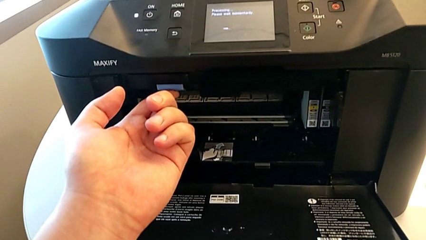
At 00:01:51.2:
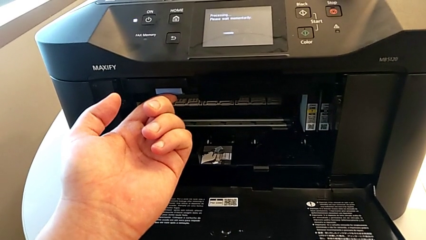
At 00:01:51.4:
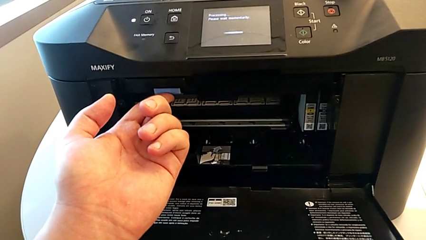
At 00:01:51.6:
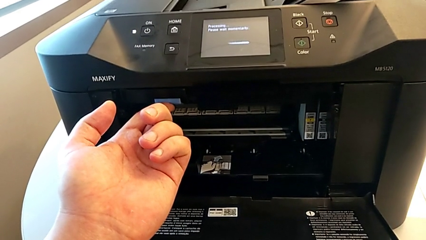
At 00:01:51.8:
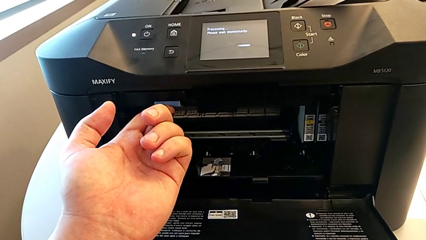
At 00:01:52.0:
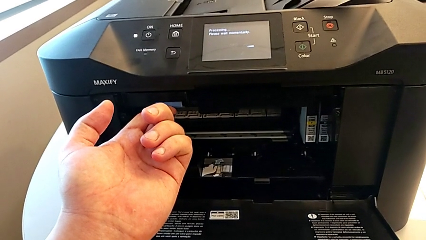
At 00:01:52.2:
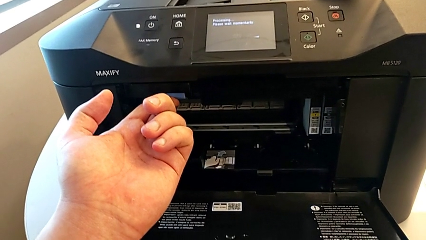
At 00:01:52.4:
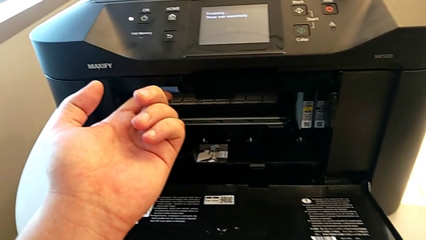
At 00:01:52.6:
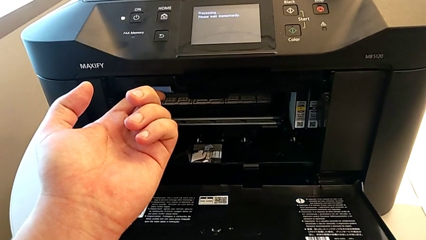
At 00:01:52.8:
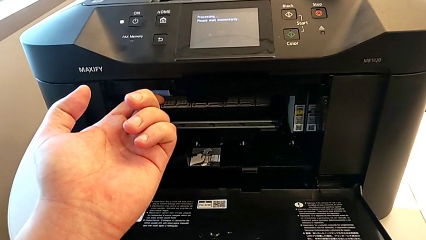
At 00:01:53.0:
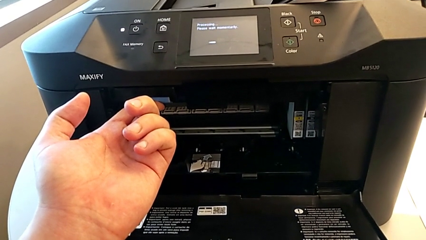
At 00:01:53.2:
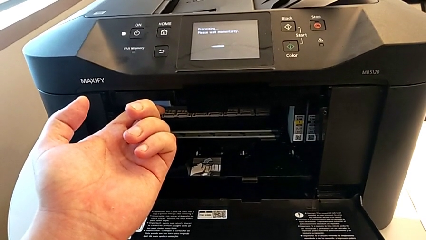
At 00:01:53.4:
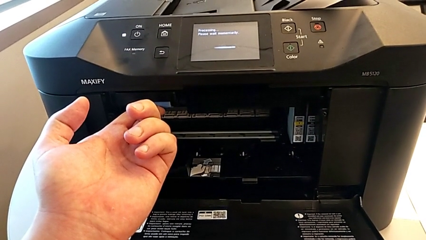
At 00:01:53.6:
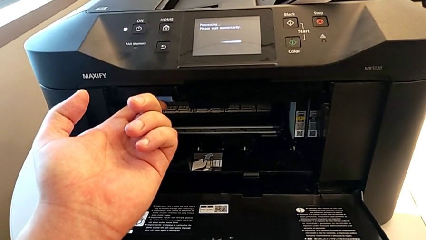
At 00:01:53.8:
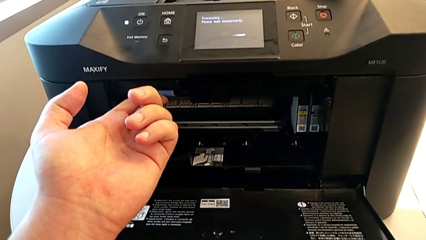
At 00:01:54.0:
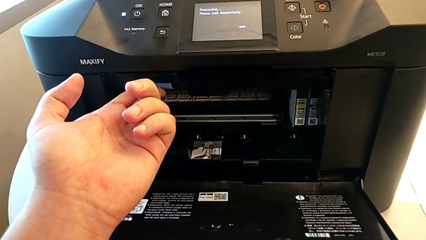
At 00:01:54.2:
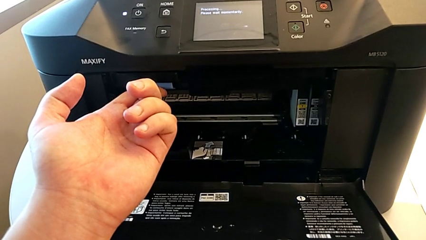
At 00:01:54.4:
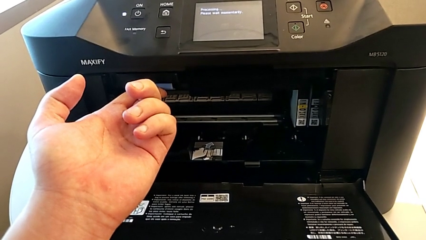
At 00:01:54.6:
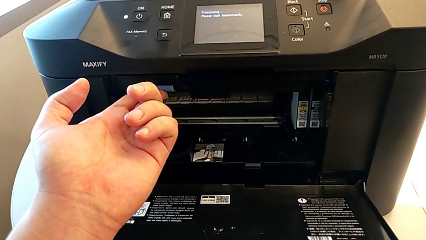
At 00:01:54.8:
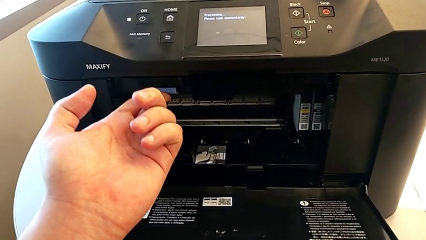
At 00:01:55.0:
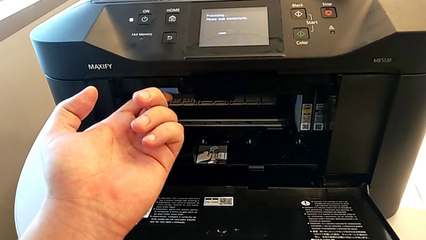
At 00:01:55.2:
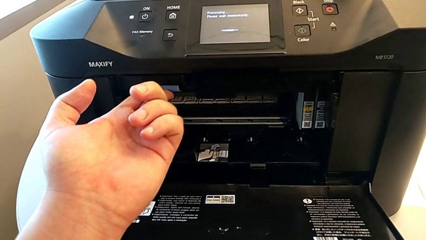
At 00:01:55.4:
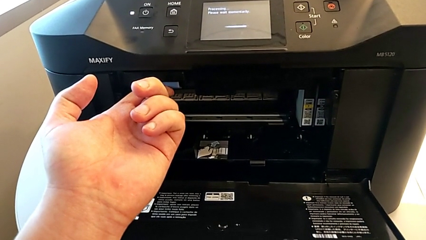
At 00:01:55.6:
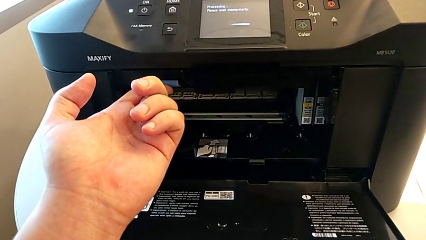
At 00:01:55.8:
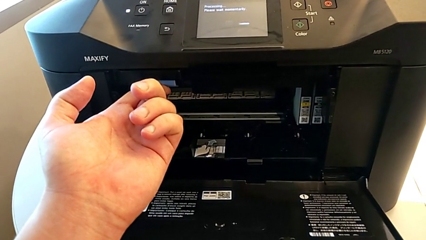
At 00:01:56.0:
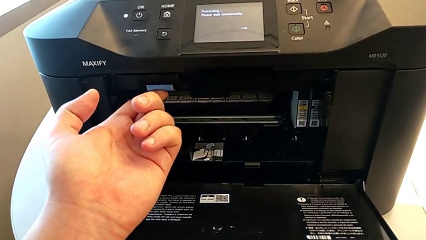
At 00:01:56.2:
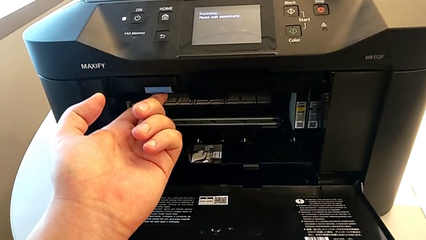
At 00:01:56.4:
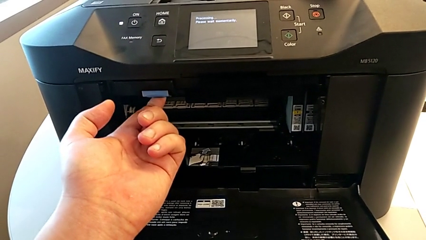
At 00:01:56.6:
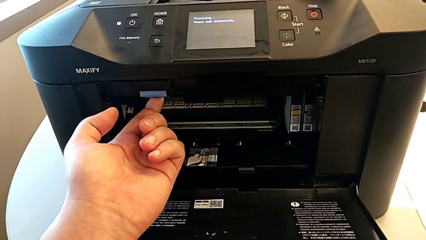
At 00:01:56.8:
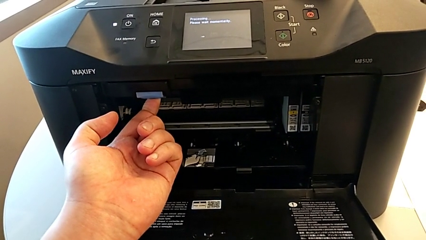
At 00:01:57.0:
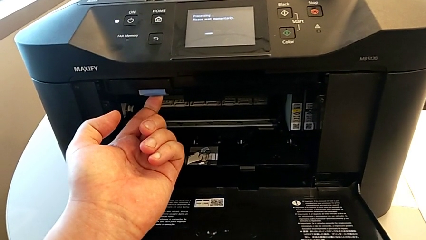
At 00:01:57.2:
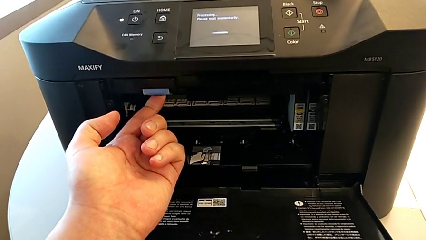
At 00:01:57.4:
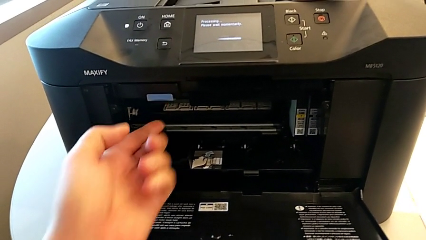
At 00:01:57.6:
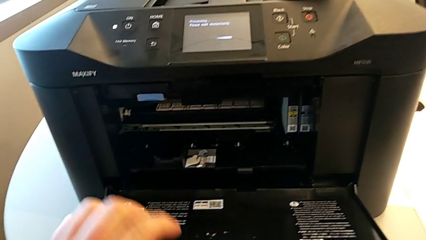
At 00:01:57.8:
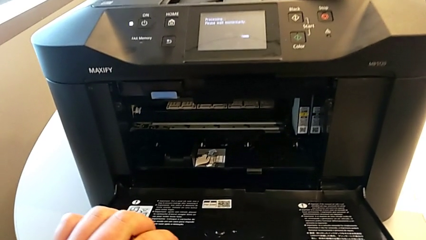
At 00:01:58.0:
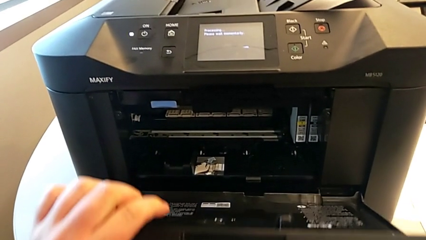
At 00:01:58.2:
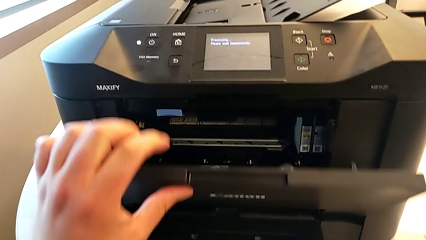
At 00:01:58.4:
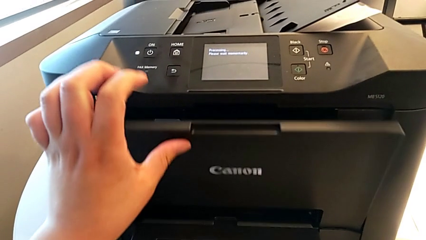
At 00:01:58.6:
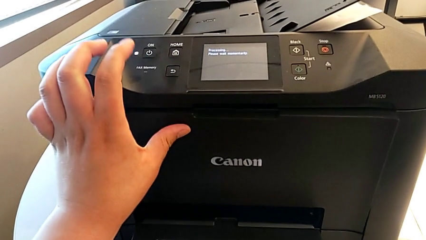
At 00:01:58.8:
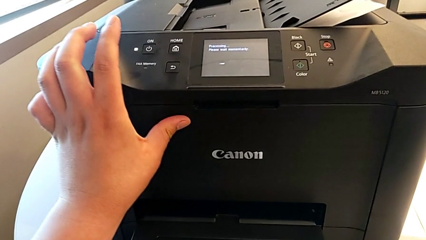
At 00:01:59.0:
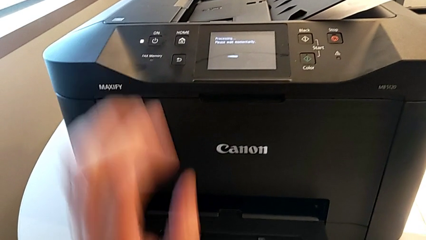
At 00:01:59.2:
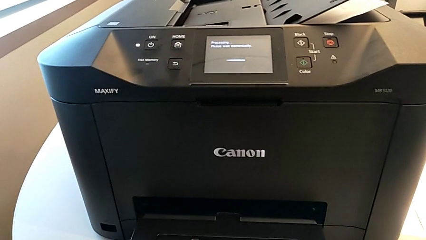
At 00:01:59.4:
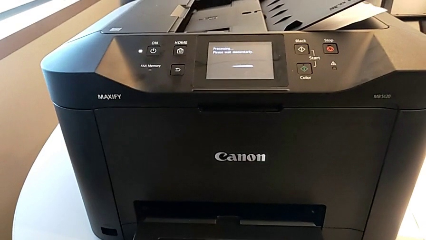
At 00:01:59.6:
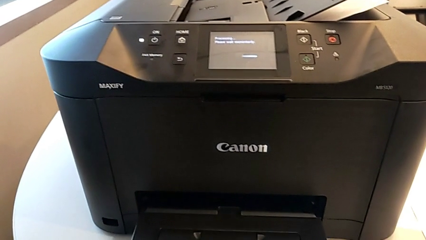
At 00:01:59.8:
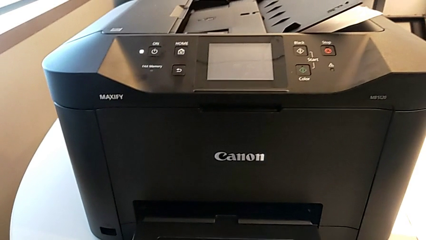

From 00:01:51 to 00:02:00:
The camera wearer is changing the ink cartridge of the printer. They press the button and close the printer.

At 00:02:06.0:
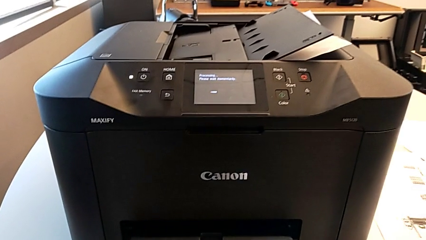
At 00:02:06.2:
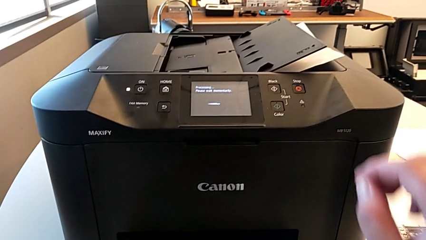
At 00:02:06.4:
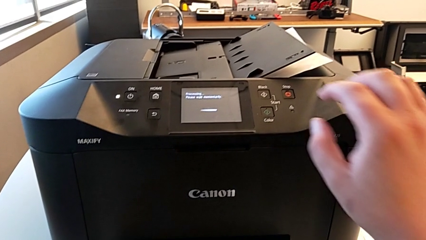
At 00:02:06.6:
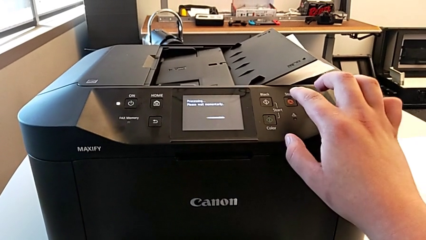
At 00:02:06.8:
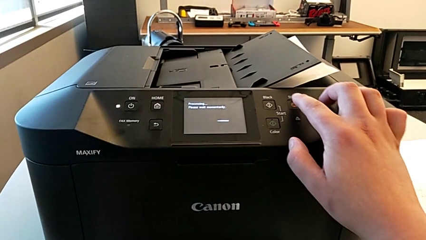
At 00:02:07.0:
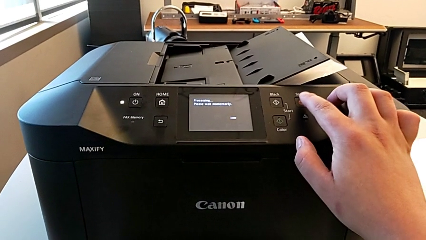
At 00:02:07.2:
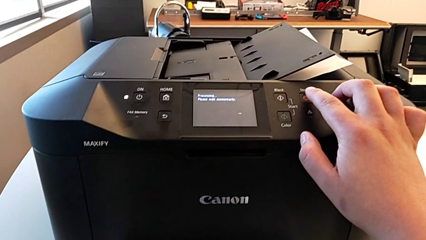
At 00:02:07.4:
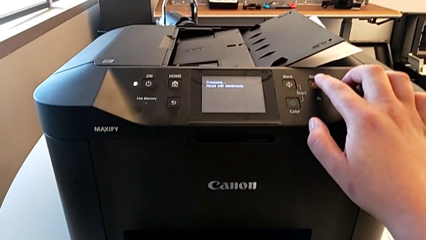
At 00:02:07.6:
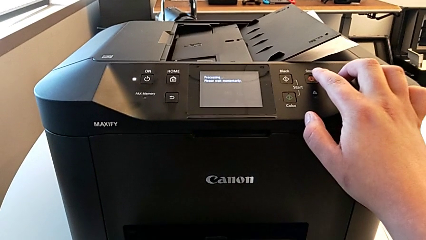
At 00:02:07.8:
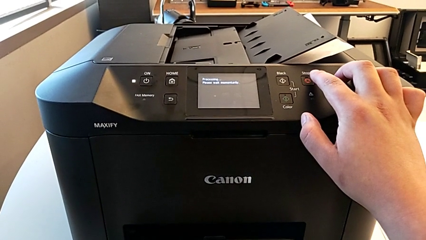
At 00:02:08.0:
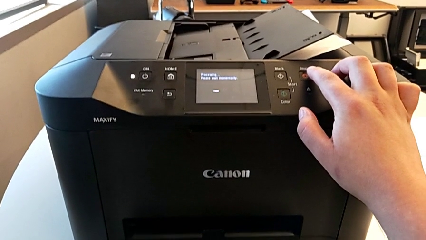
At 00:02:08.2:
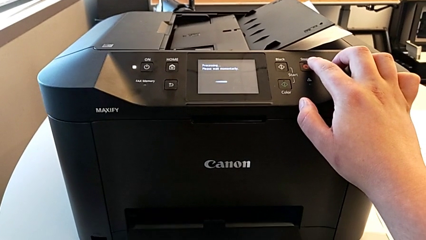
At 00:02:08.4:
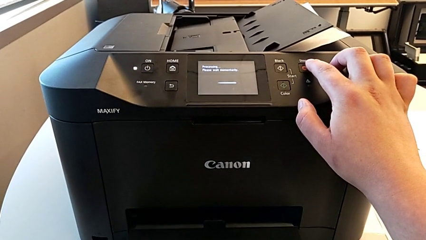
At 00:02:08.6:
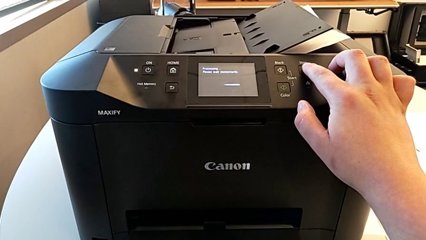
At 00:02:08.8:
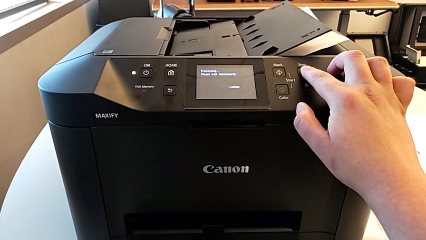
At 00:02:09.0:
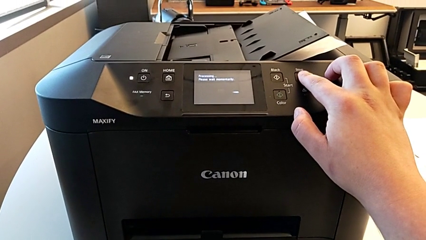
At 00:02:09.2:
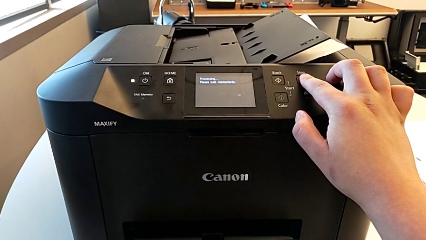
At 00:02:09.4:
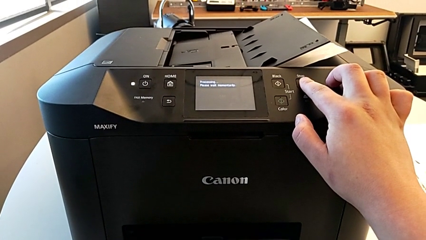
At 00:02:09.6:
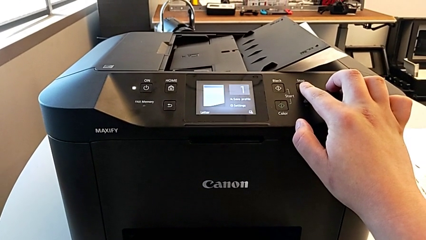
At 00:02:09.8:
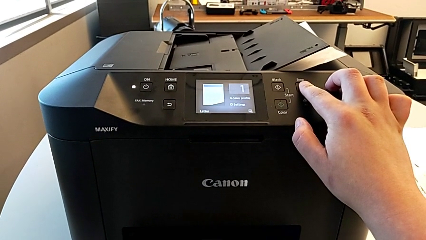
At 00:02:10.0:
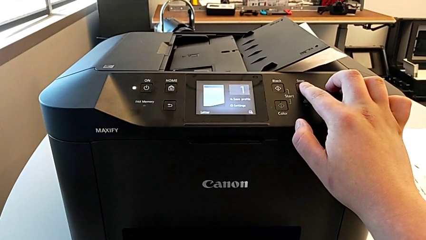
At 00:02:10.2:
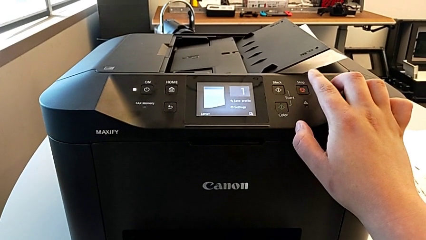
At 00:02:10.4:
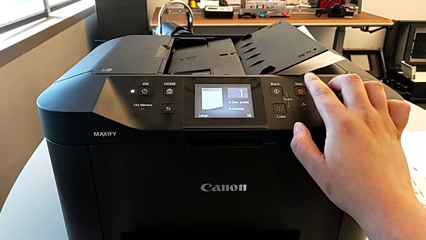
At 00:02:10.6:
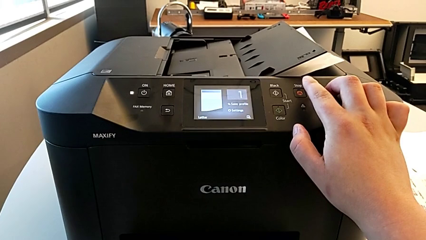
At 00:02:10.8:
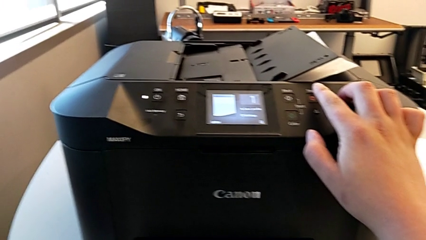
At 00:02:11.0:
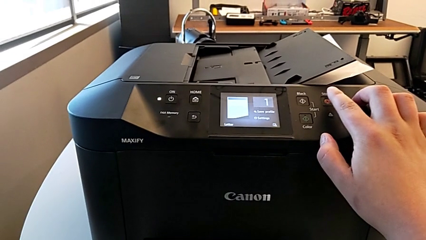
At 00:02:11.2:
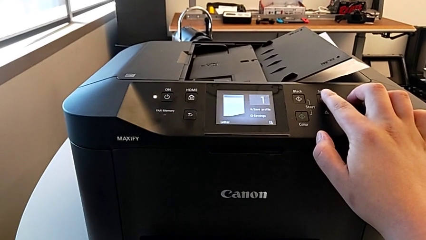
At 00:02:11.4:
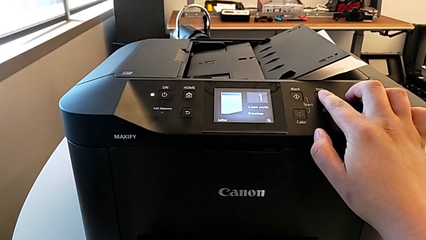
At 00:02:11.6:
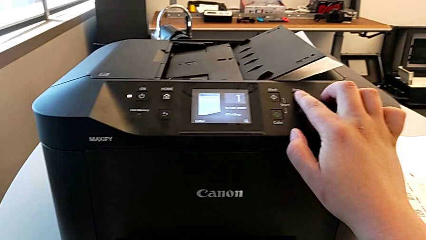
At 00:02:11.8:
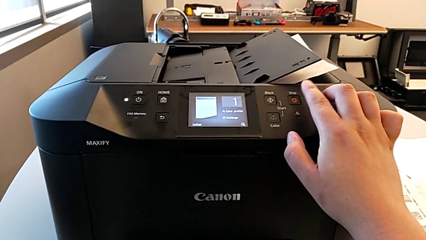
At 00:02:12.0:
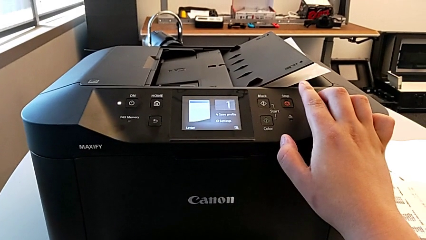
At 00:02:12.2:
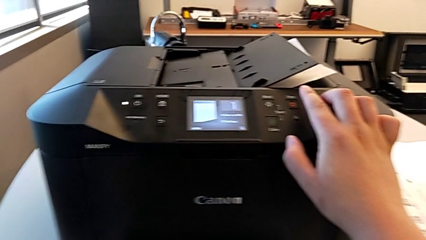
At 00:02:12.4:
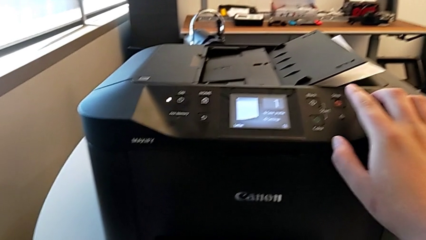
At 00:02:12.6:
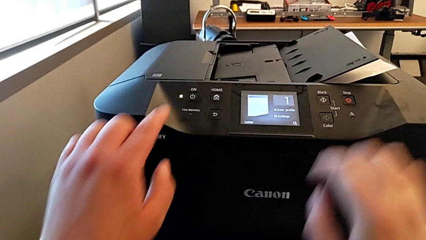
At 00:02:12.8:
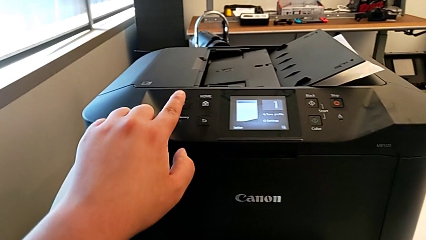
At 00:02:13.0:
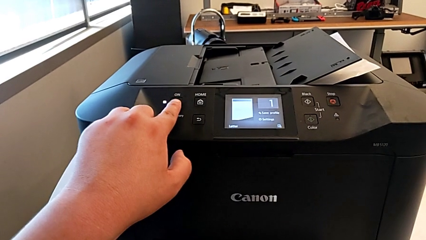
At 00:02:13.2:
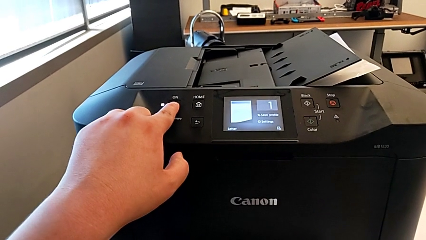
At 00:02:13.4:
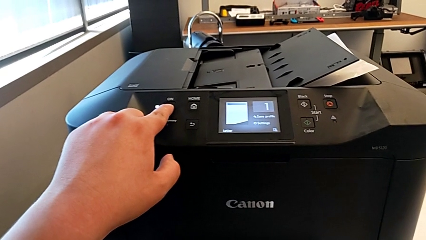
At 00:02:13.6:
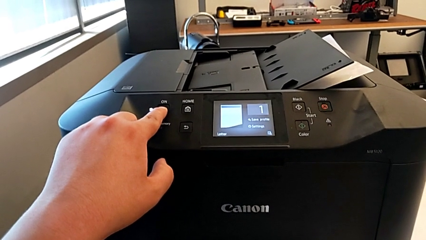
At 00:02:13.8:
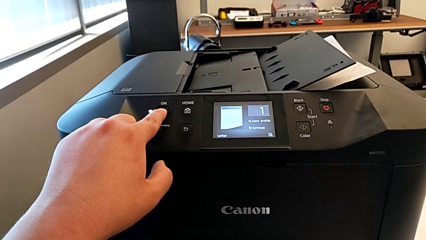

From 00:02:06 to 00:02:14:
The camera wearer is turning off the printer. They touch the button and press the button.
